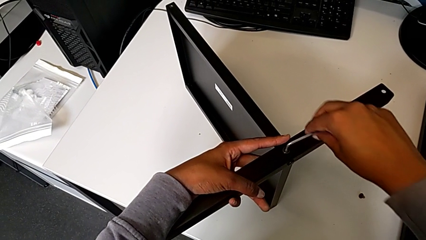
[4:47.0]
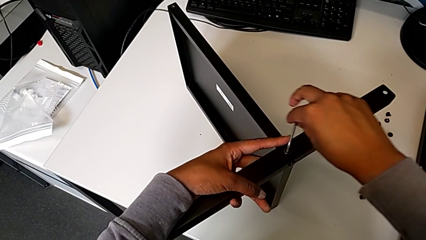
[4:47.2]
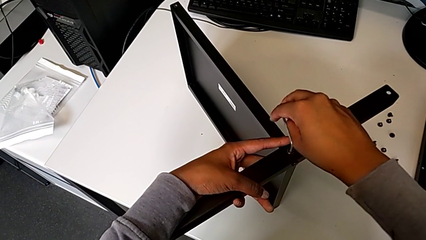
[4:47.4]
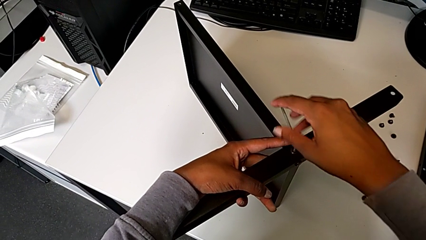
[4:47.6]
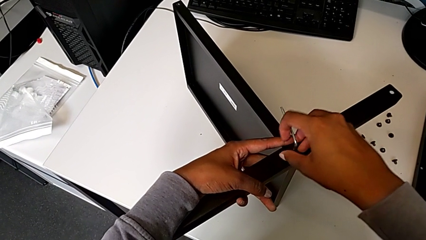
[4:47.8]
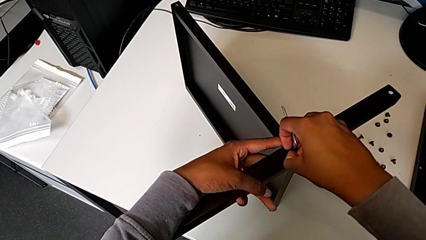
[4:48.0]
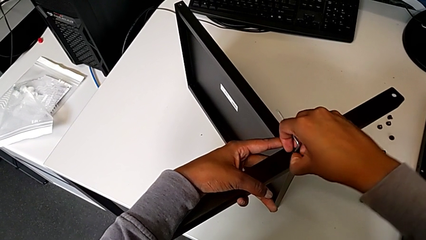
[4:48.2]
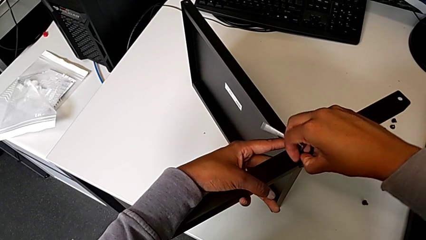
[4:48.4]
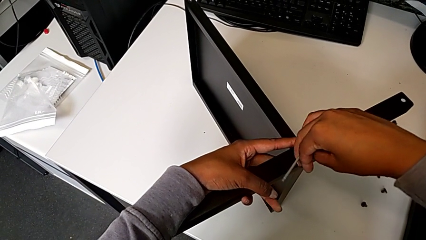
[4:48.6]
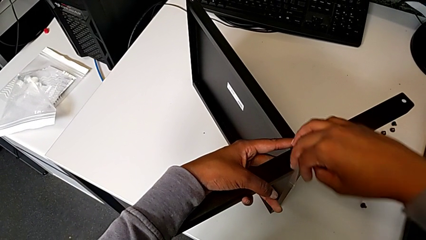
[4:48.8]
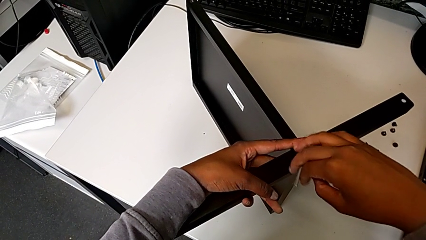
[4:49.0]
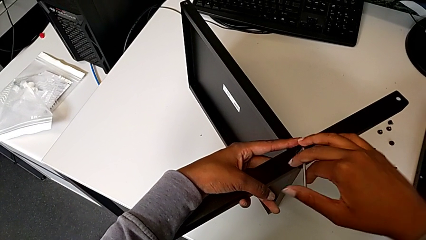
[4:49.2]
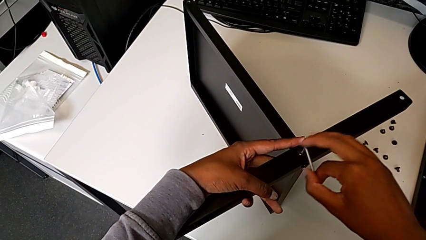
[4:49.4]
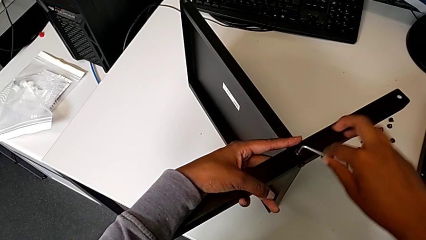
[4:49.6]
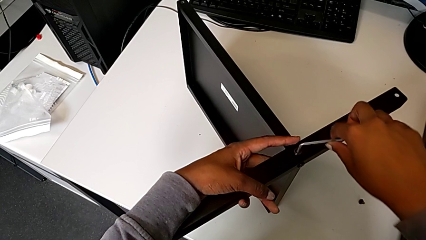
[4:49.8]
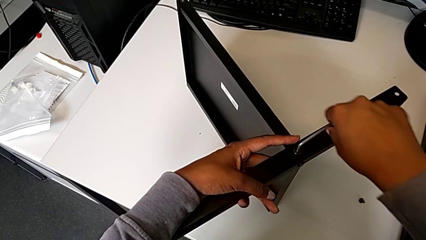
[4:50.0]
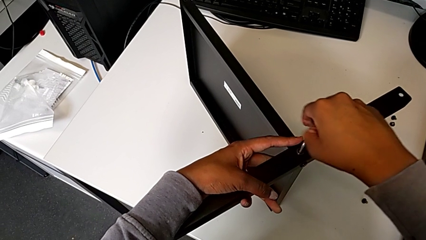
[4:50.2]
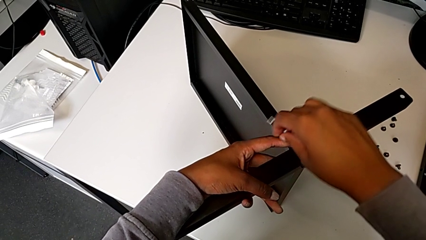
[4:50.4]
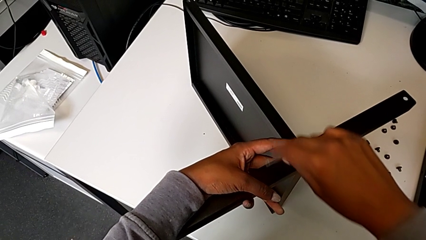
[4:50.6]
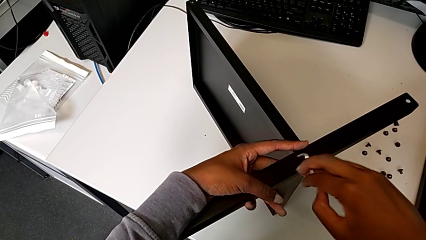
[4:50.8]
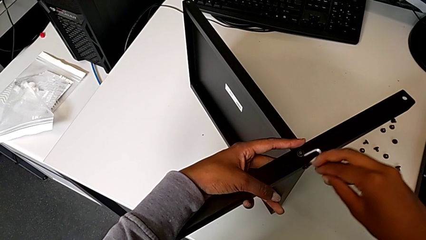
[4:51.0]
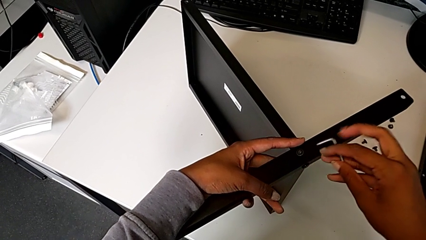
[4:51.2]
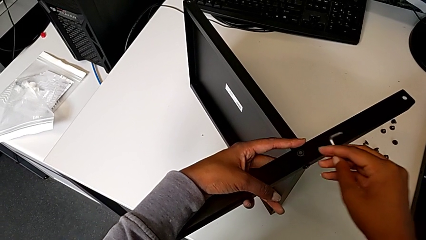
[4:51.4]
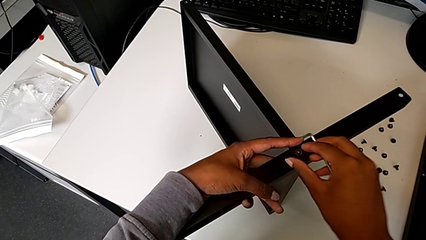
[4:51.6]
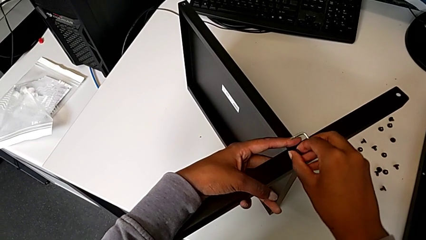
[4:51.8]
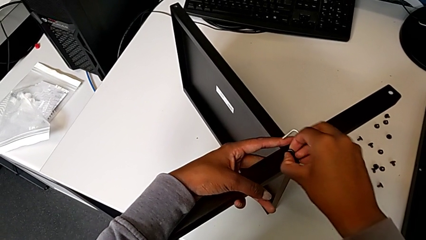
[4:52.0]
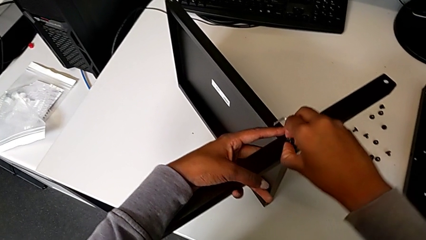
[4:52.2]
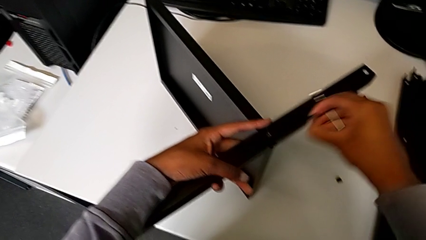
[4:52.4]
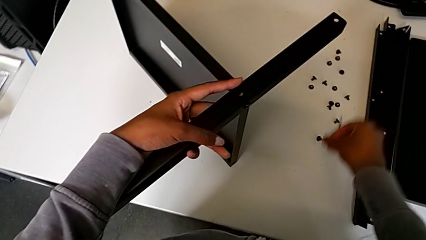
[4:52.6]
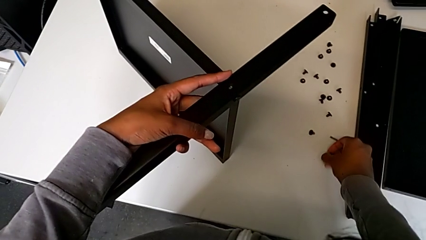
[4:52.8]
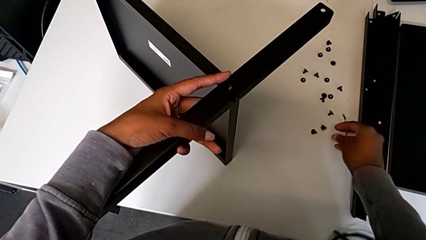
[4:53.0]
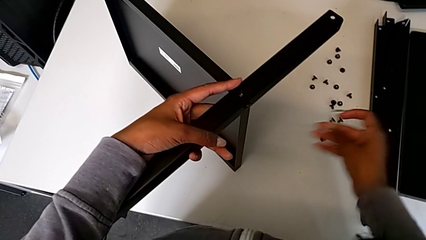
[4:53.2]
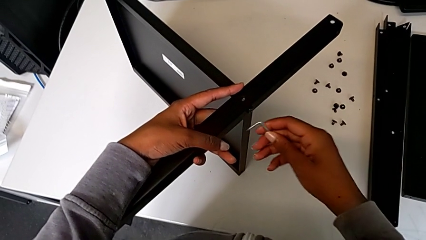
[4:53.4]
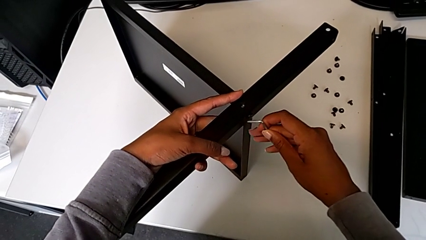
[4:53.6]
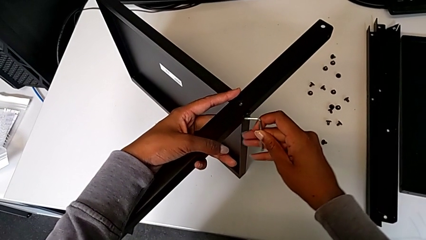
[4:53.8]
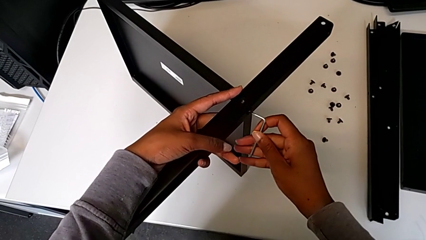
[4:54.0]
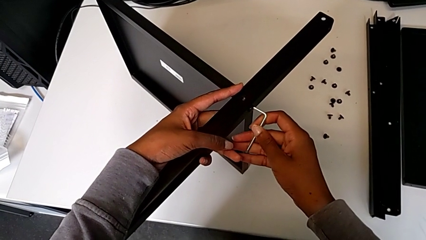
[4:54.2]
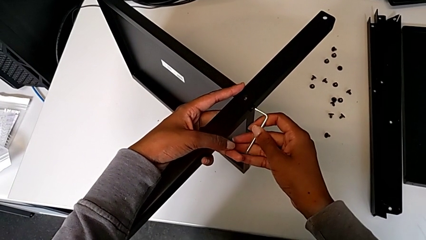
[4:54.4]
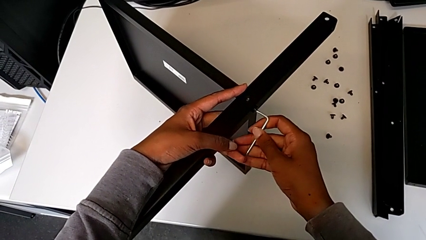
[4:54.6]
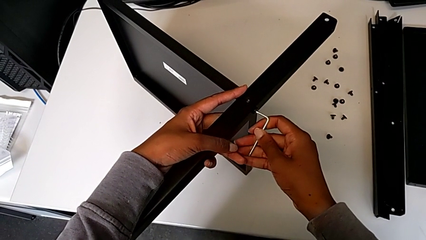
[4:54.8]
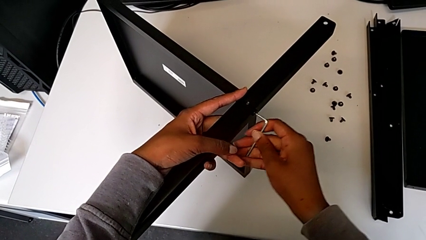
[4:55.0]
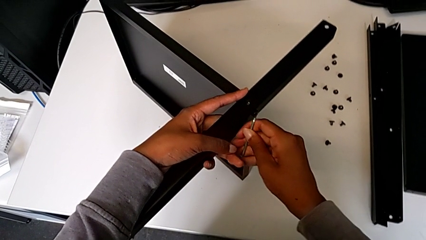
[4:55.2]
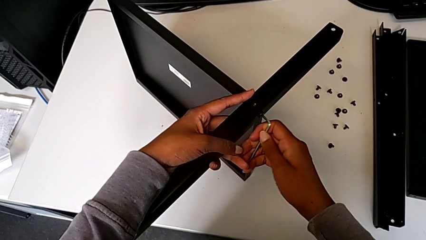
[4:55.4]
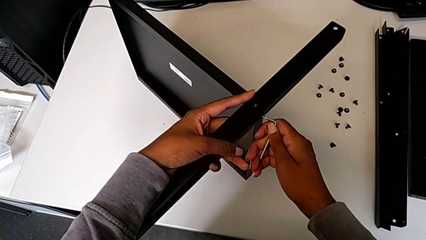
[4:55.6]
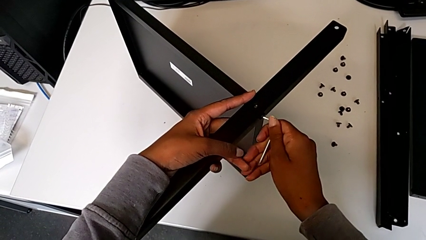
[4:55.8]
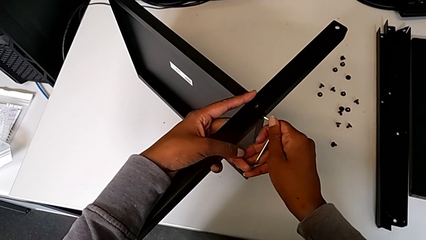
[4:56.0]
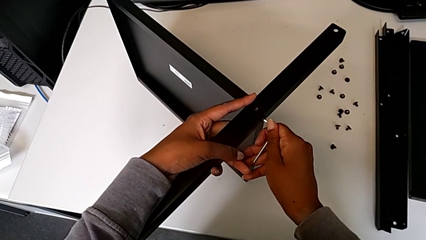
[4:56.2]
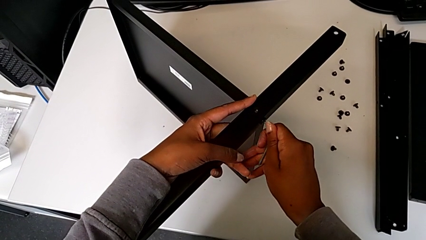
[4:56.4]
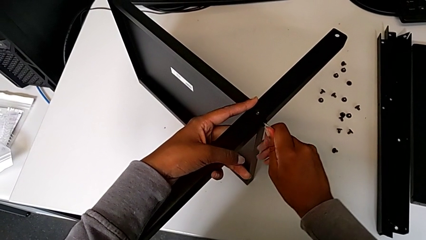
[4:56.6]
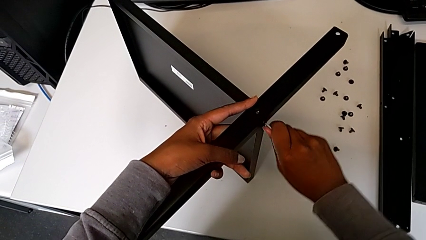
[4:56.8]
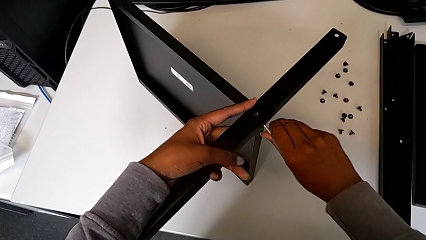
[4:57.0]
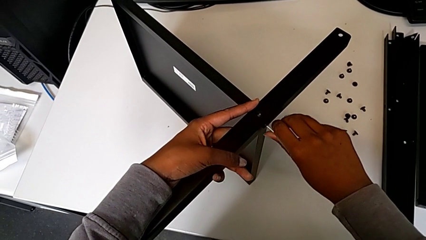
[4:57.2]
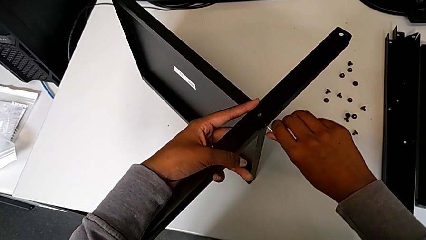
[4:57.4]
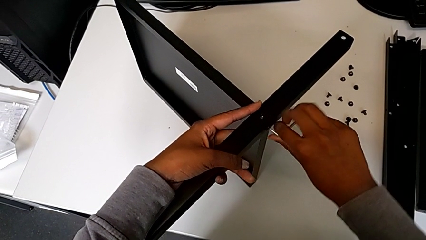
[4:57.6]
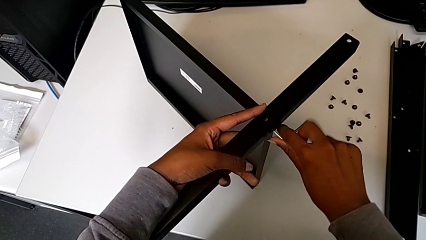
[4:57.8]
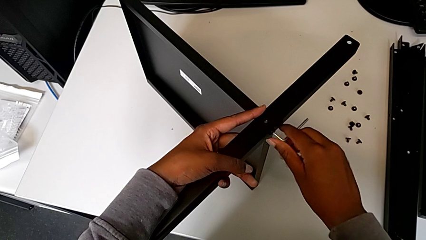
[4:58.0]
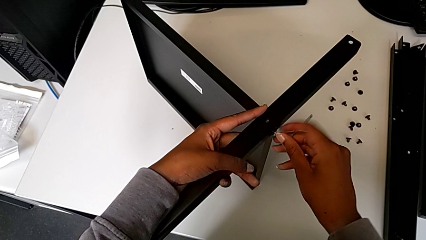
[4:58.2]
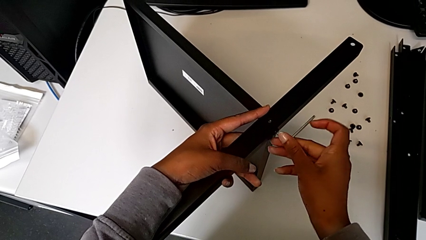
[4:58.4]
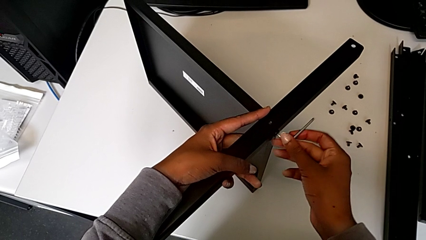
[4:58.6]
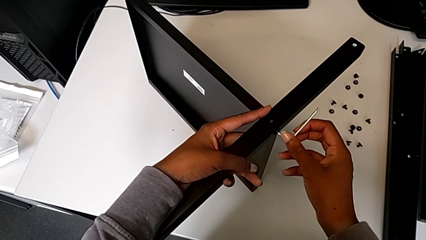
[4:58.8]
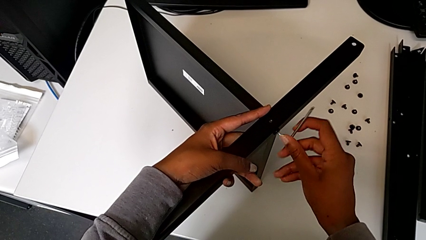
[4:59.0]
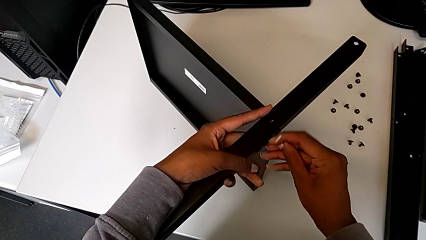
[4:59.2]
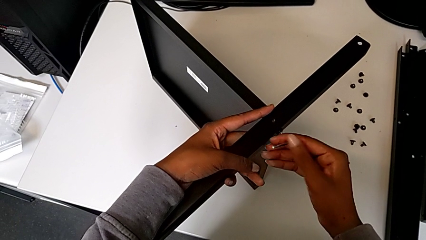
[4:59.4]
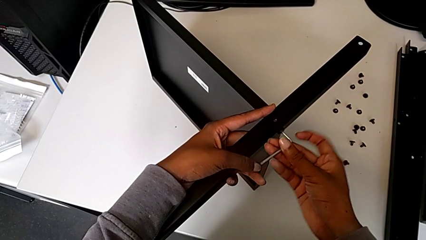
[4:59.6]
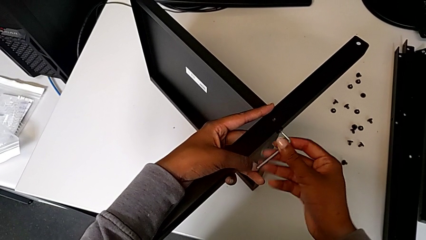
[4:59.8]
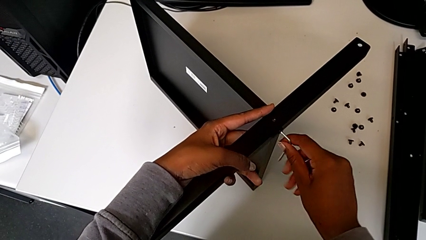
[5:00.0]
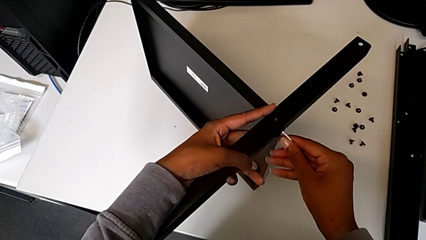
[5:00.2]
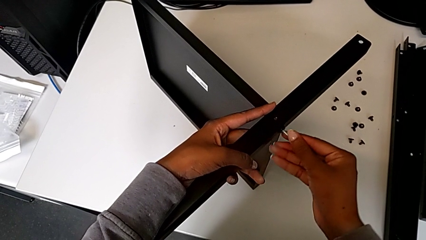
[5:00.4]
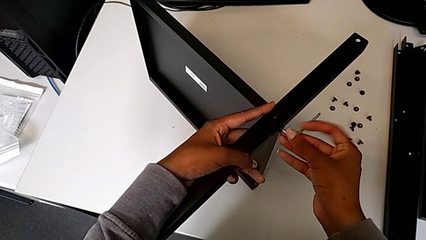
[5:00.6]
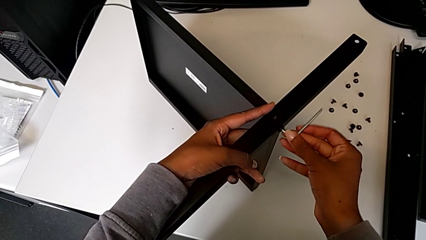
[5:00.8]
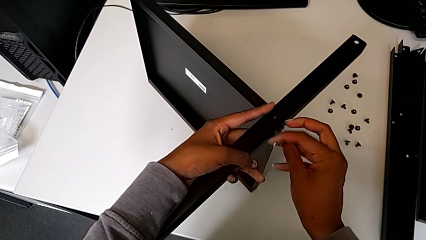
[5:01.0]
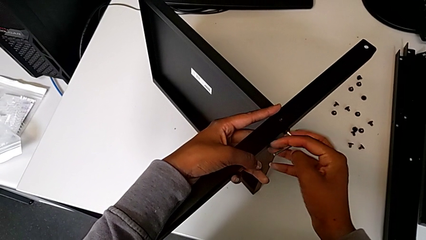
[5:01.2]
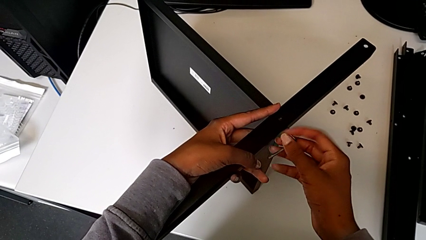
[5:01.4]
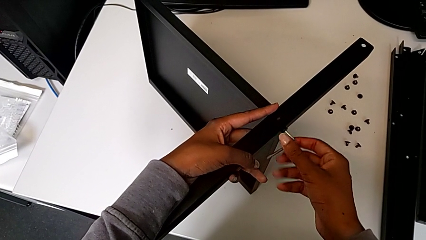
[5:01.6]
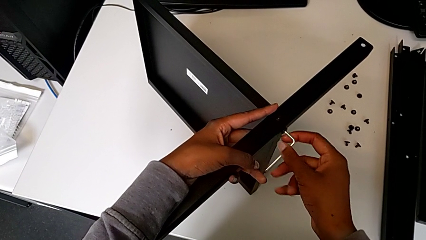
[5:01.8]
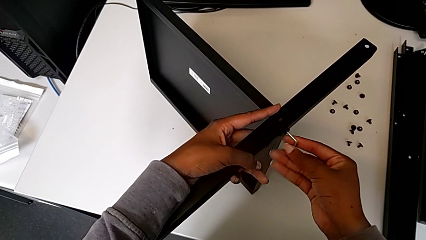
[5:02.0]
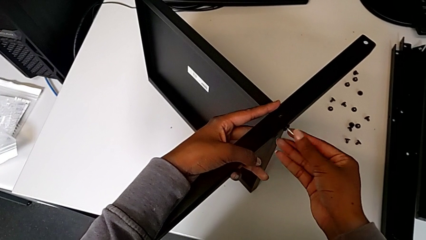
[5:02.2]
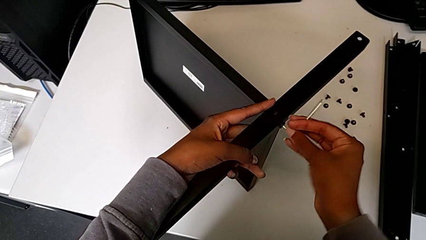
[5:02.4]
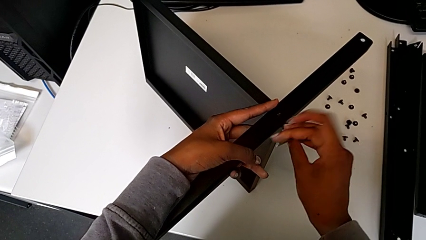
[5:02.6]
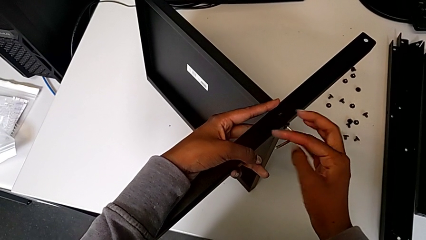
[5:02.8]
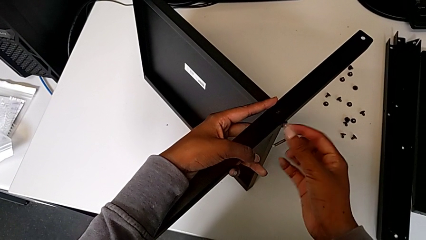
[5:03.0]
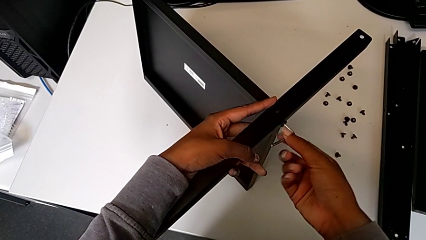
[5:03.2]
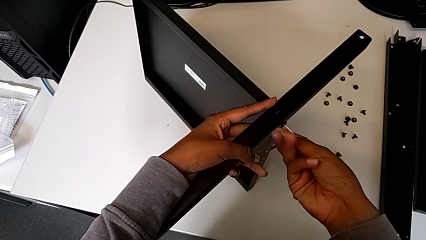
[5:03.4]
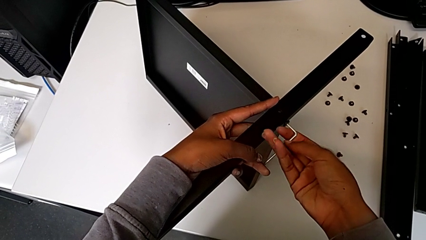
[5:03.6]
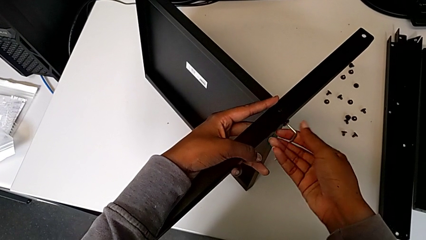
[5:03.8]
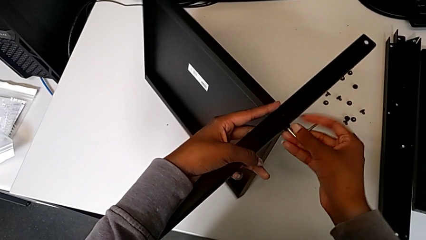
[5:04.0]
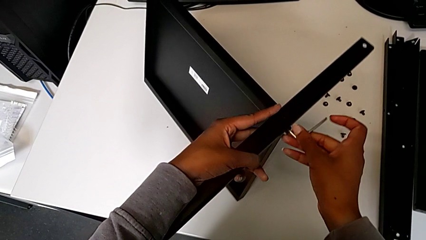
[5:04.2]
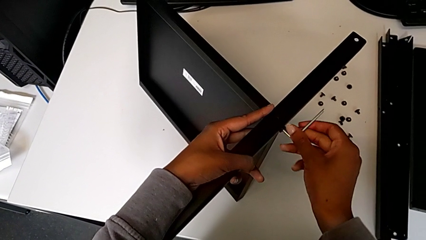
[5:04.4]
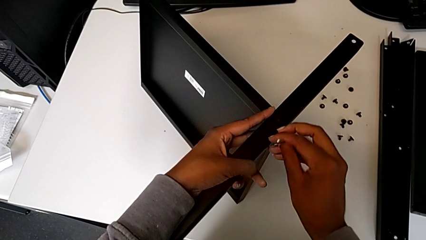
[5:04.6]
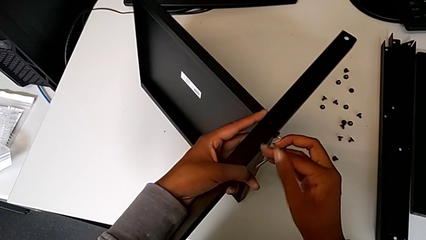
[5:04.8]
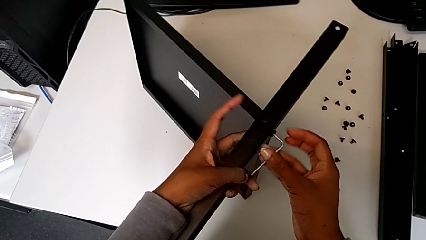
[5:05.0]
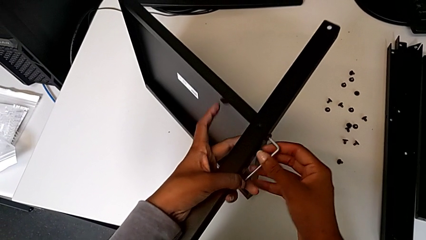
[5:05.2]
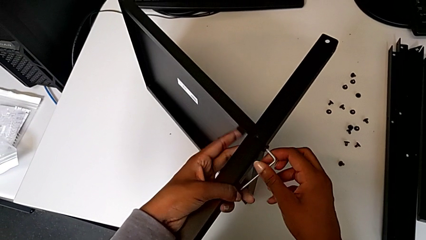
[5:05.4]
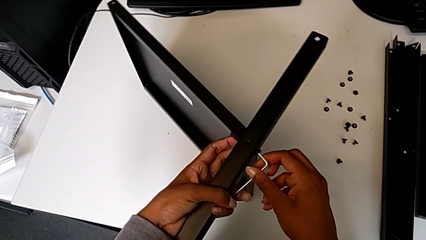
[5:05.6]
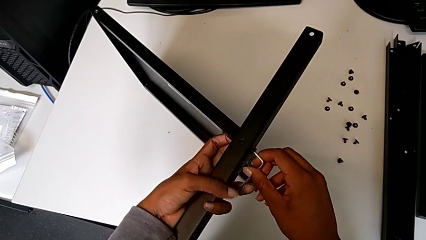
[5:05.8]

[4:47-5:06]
The camera wearer is disassembling the fourth leg from the shelf. They keep unscrewing the hex socket head, withdraw the Allen wrench, disassemble the hex socket head, place it, insert the Allen wrench and begin to unscrew the hex socket head.
